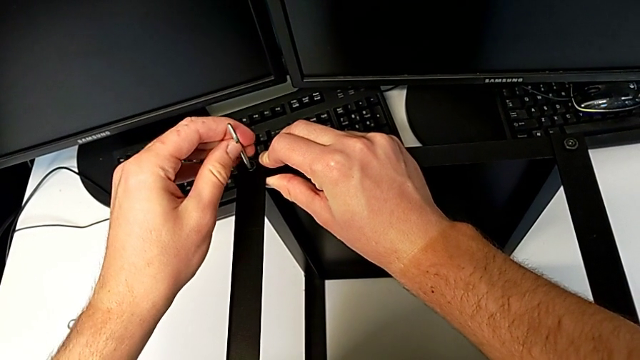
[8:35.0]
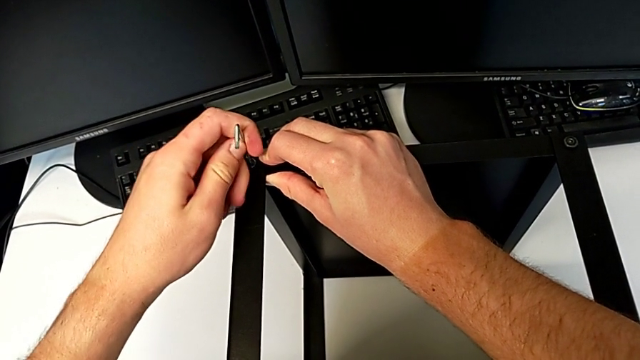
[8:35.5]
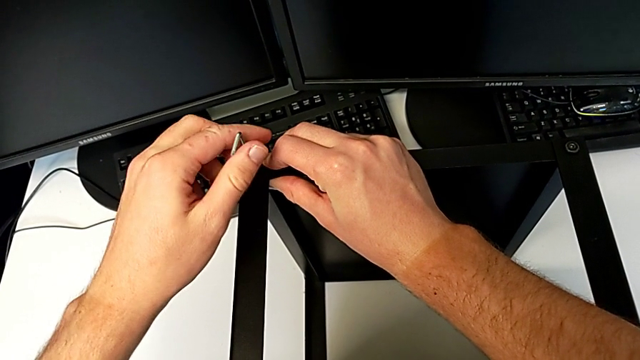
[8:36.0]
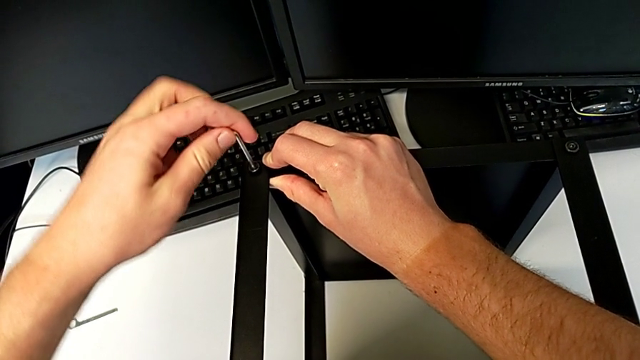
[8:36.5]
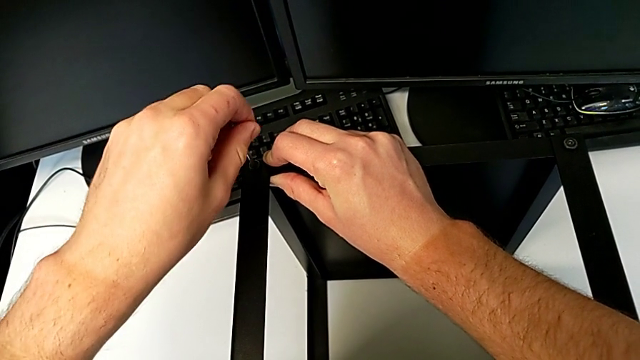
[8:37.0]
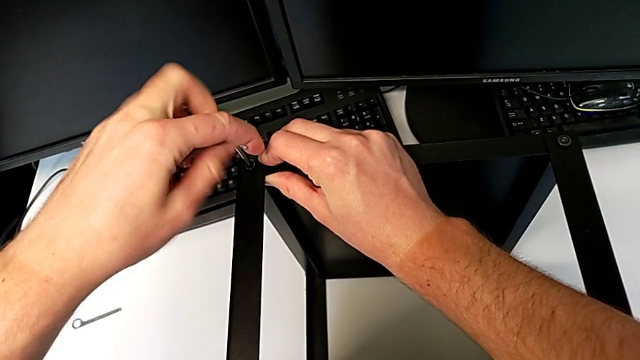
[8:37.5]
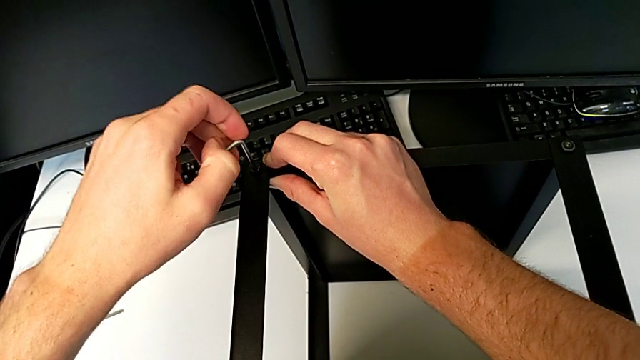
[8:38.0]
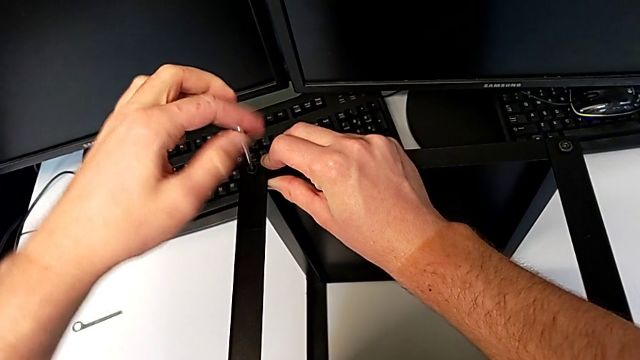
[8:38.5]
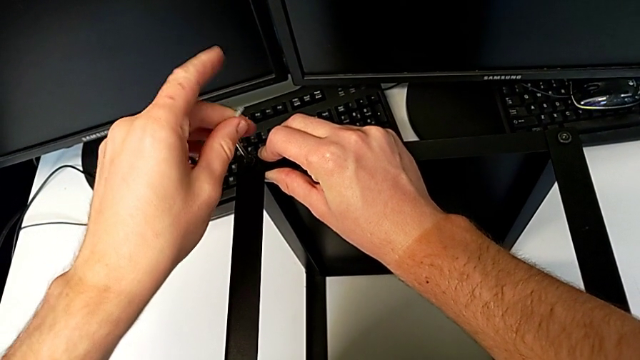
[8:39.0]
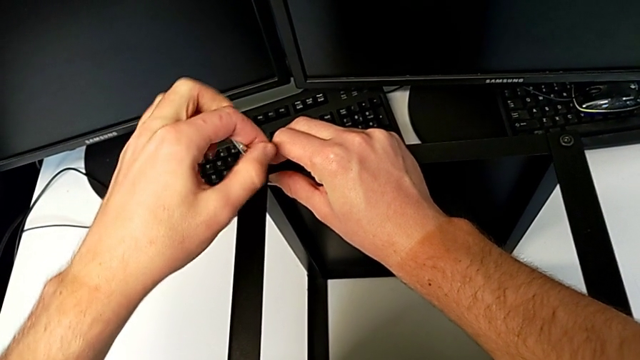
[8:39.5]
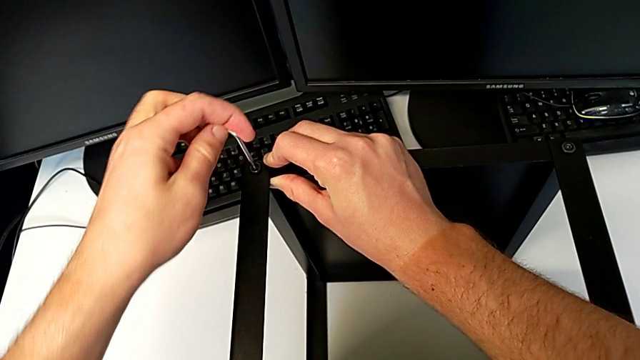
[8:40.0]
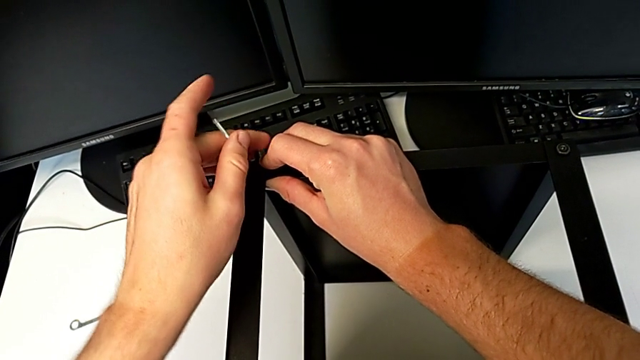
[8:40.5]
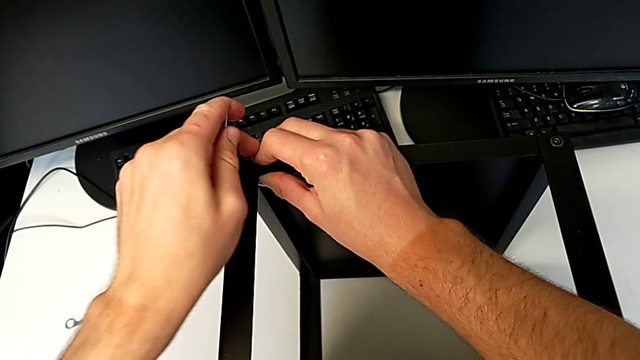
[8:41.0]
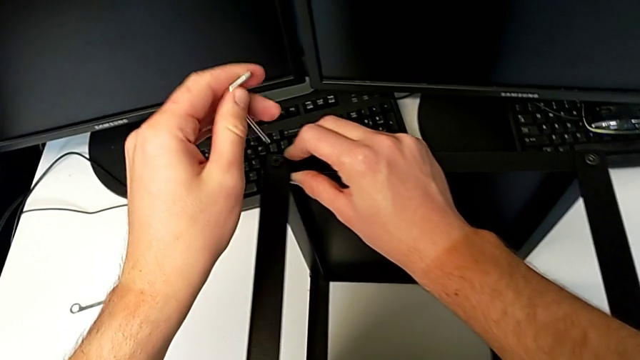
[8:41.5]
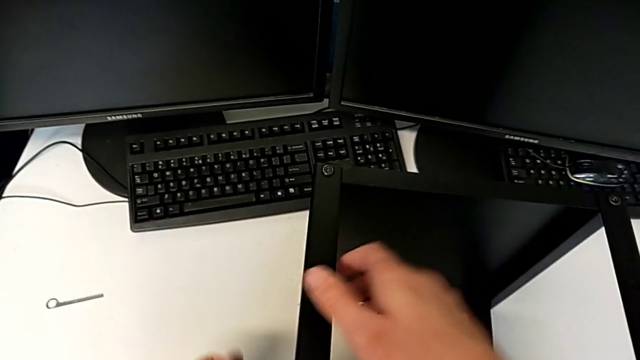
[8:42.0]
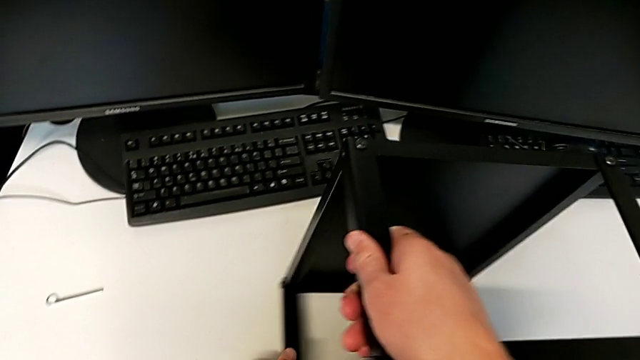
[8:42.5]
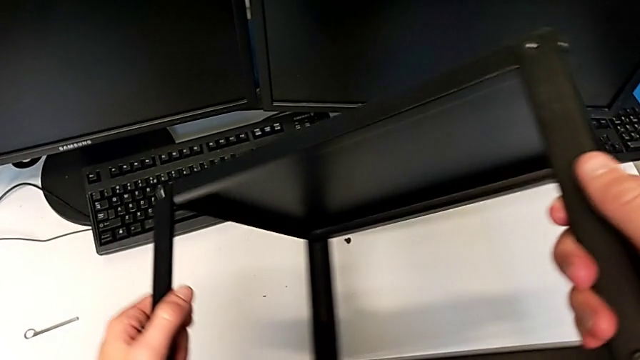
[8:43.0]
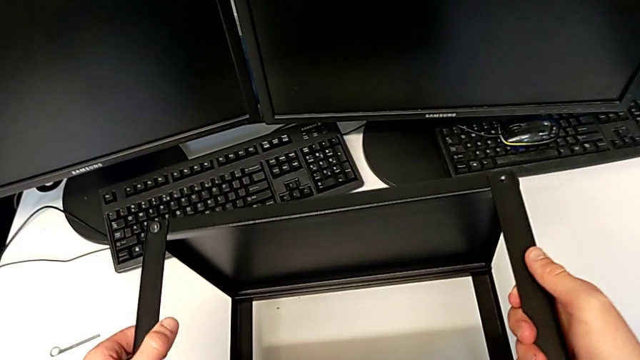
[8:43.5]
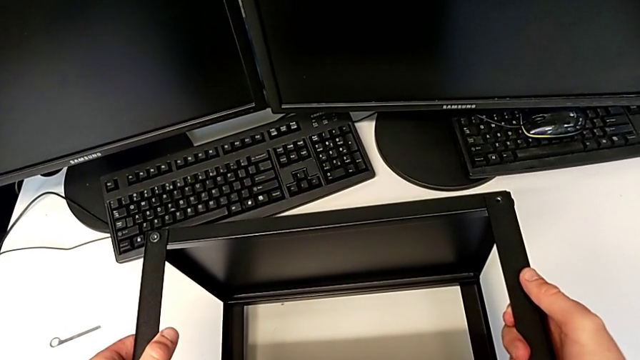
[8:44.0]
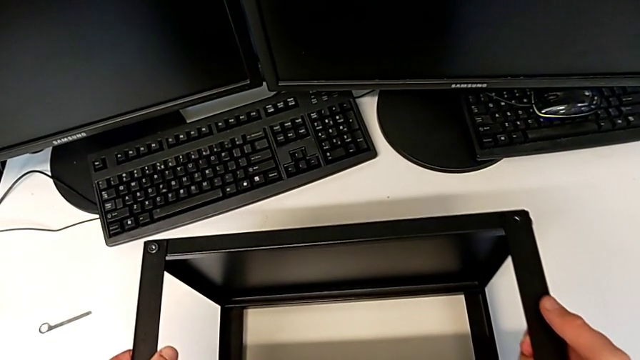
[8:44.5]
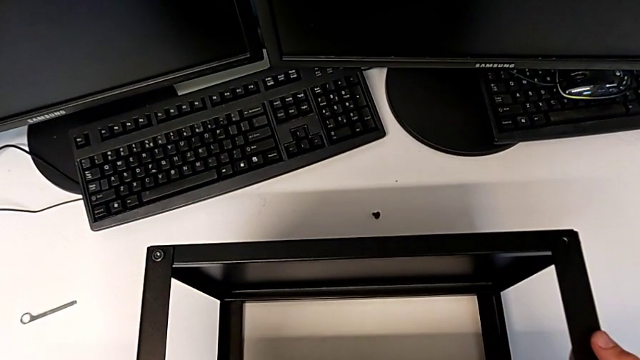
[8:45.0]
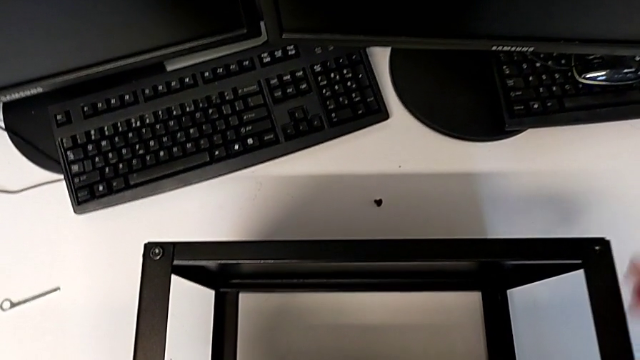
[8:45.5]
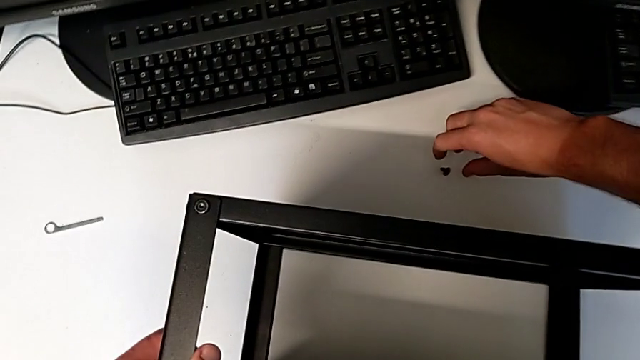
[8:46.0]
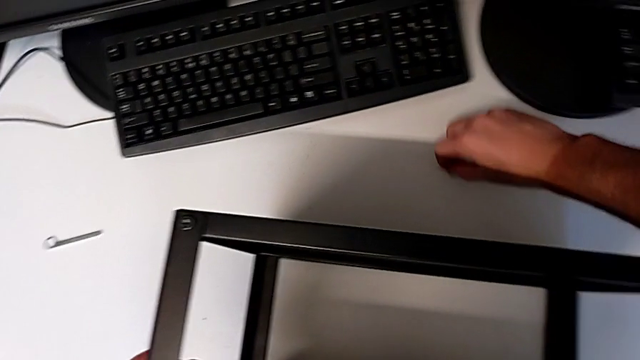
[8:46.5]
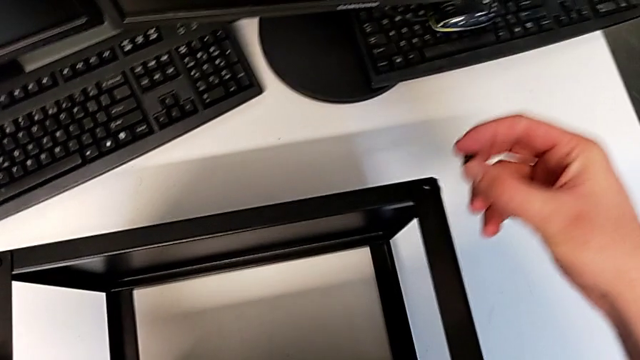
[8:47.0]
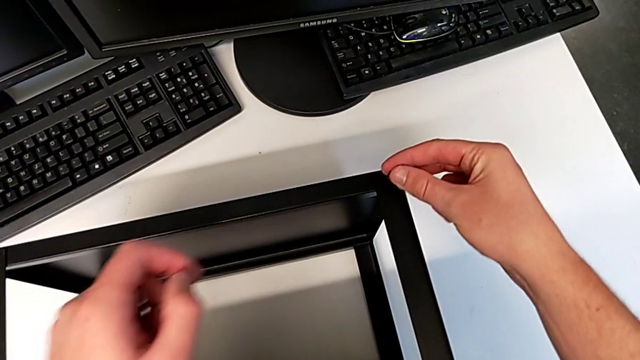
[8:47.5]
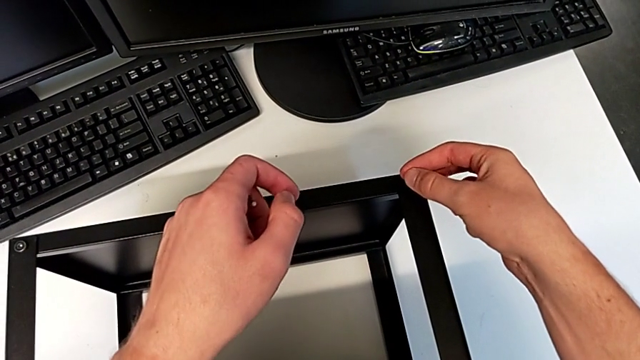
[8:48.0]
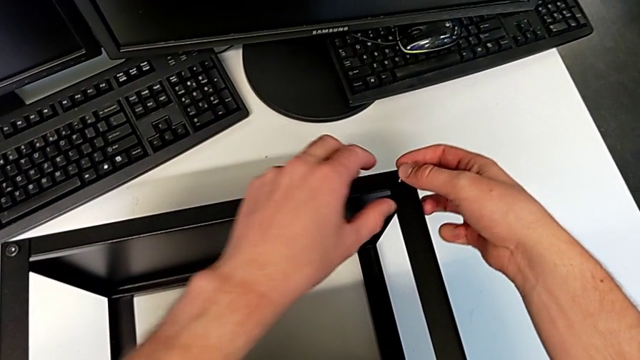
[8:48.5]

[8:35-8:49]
The camera wearer is assembling the top tray of the table with the legs. They screw the hex socket head, withdraw the Allen wrench, rotate the nightstand, place it, grab the hex socket head and insert it.

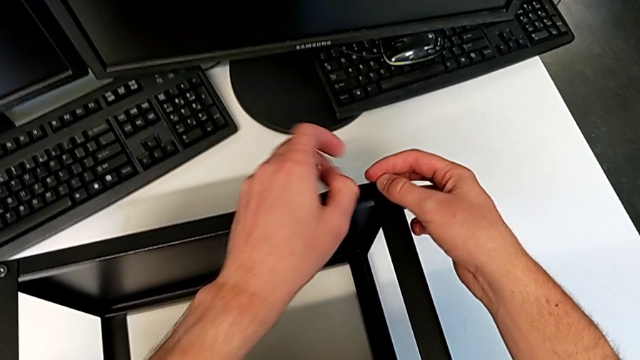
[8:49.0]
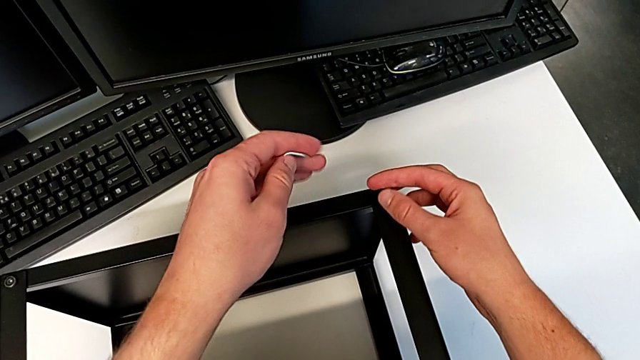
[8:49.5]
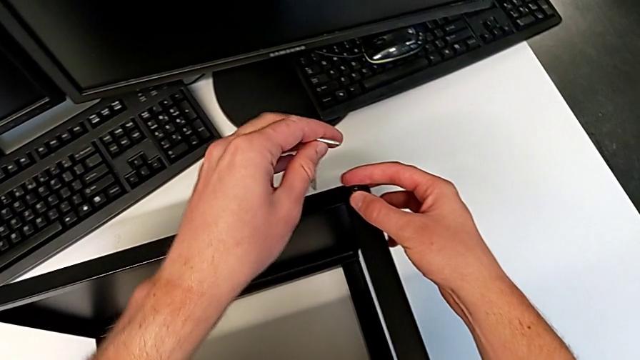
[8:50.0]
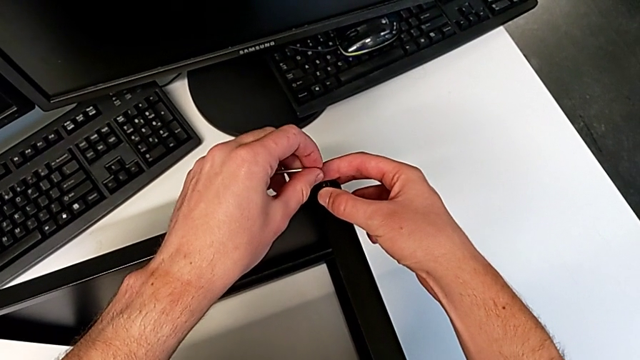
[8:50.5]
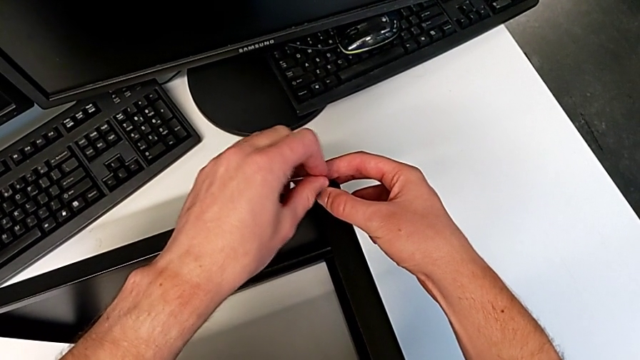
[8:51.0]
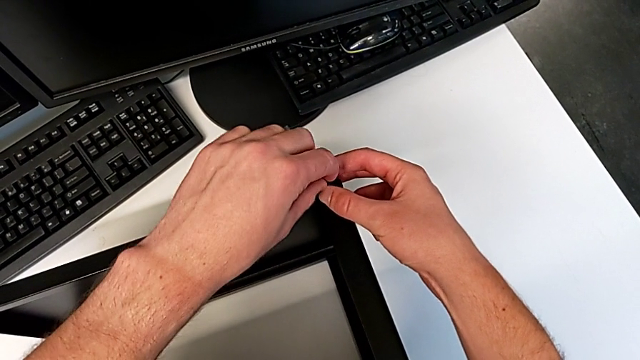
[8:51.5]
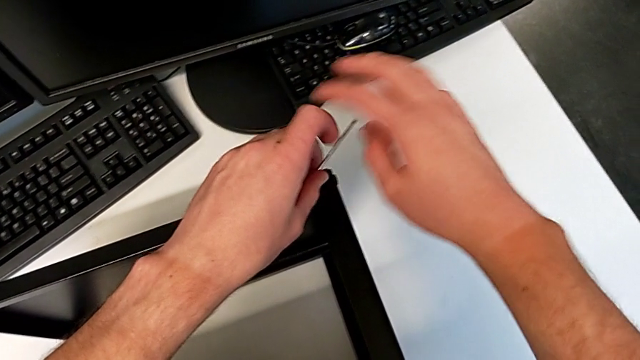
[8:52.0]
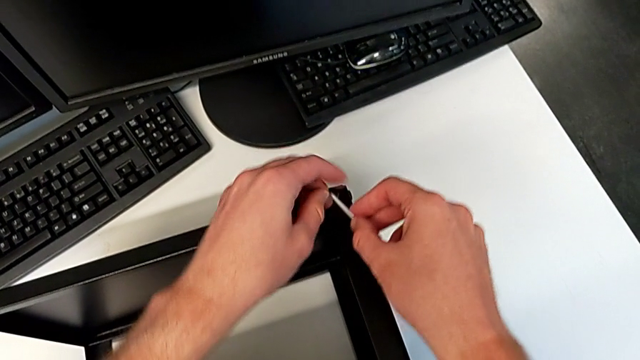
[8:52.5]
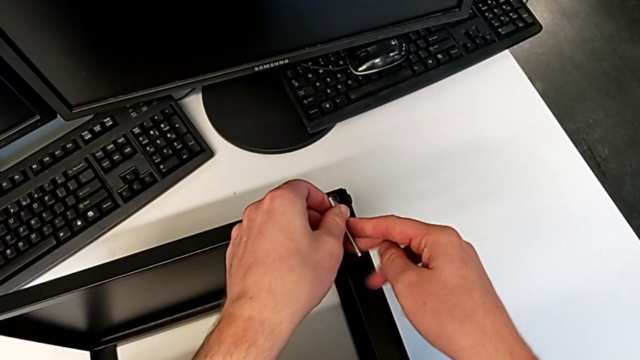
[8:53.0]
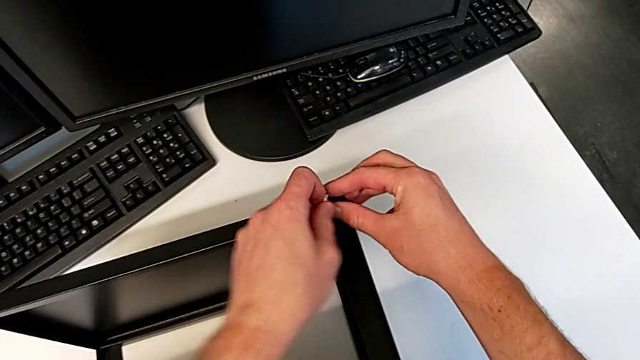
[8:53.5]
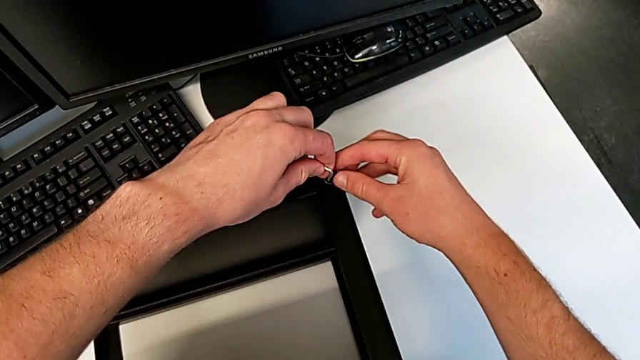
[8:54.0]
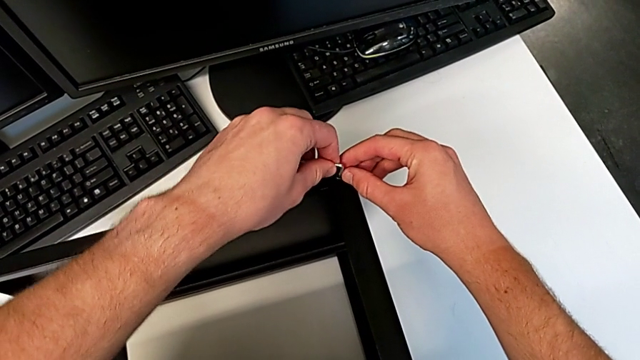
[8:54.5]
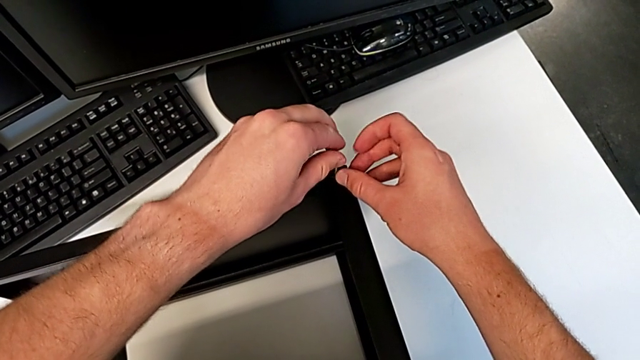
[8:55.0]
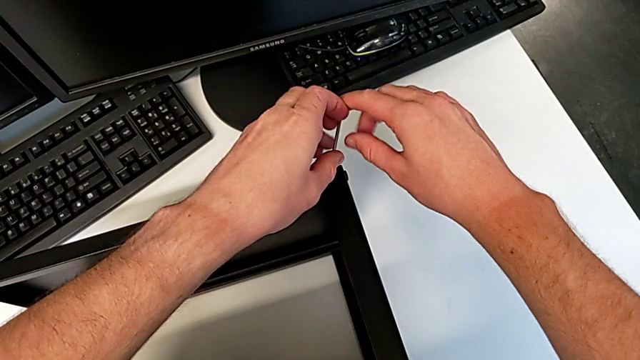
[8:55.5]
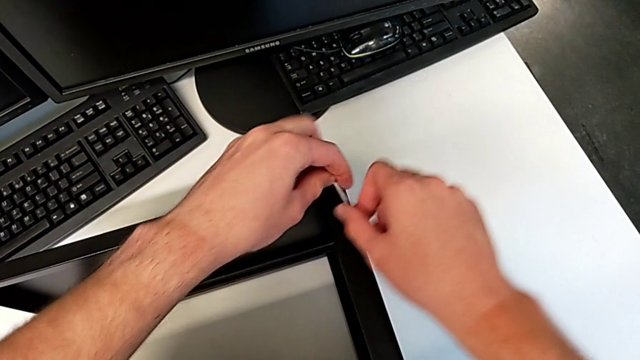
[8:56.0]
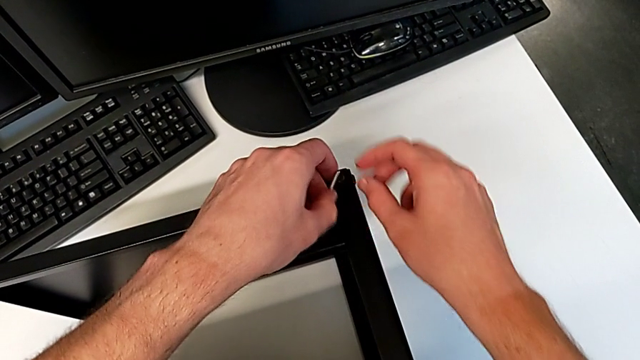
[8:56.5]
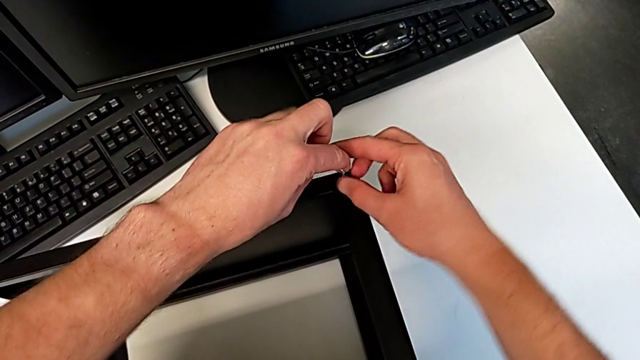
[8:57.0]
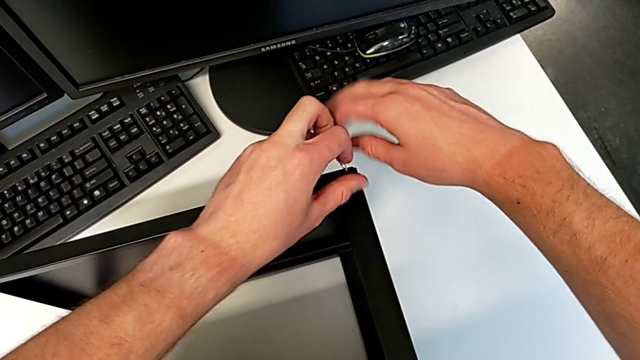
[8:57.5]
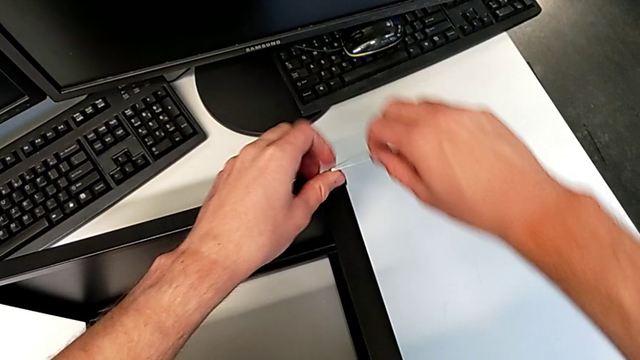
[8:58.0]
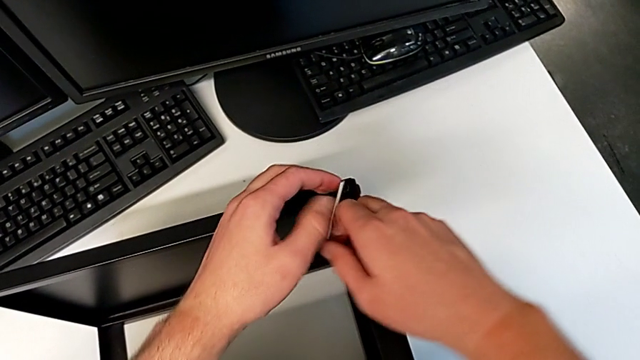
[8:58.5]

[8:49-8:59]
The camera wearer is assembling the top tray of the table with the legs. They insert the Allen wrench and begin to screw the hex socket head.
